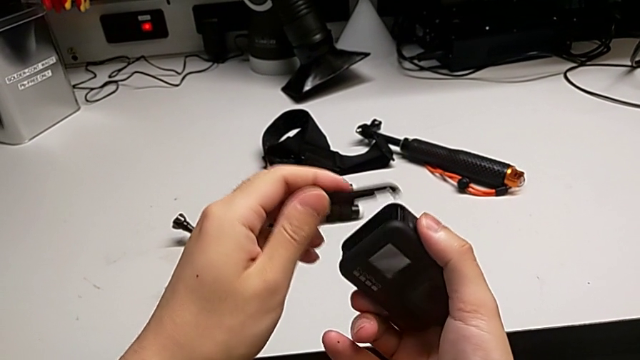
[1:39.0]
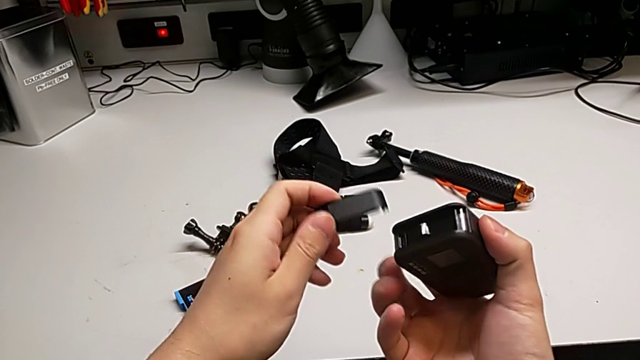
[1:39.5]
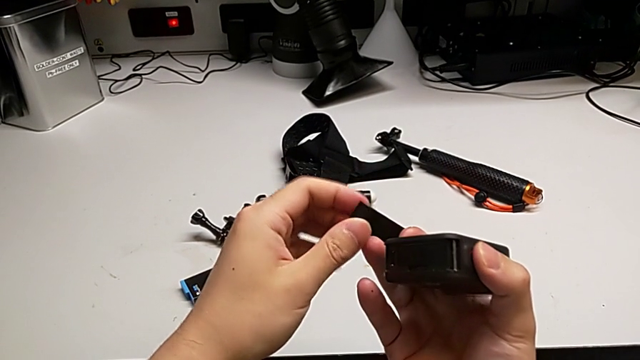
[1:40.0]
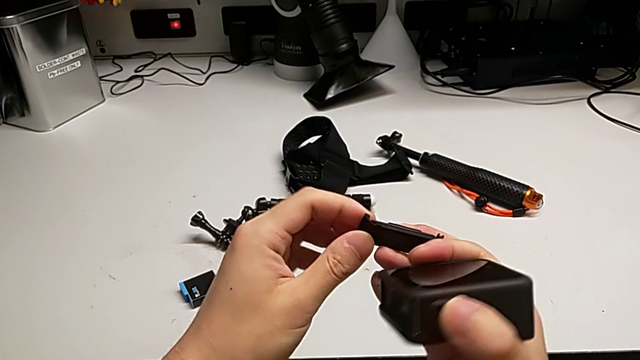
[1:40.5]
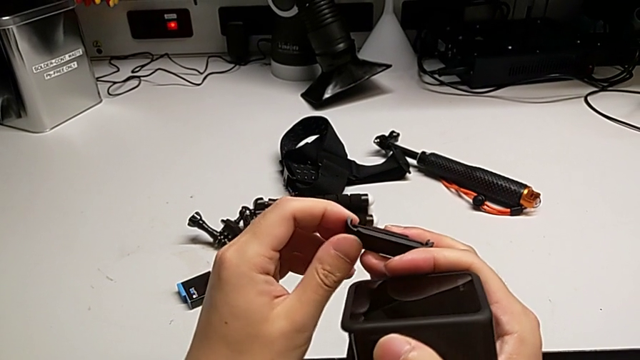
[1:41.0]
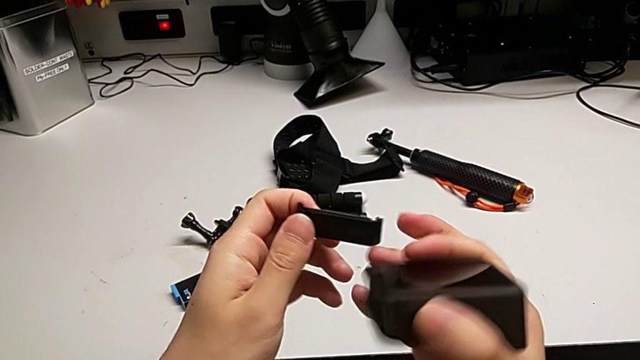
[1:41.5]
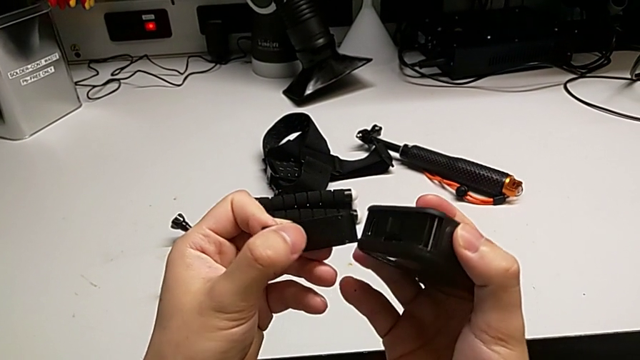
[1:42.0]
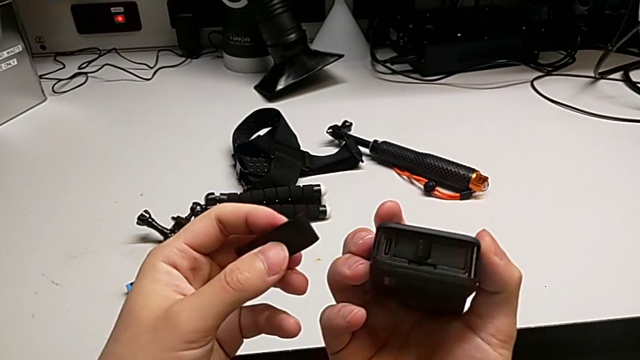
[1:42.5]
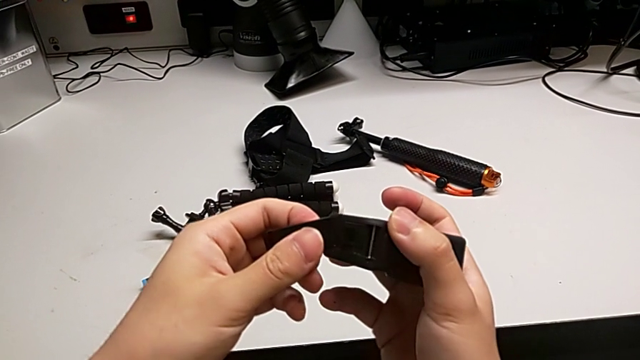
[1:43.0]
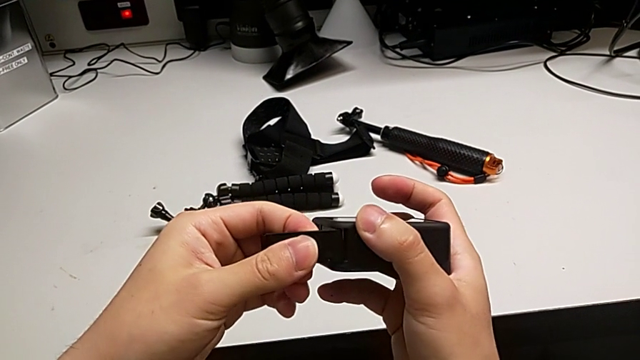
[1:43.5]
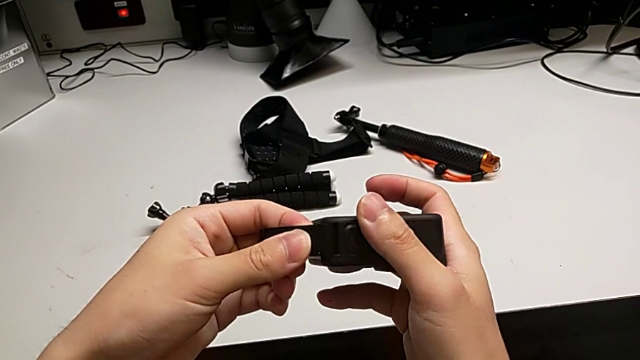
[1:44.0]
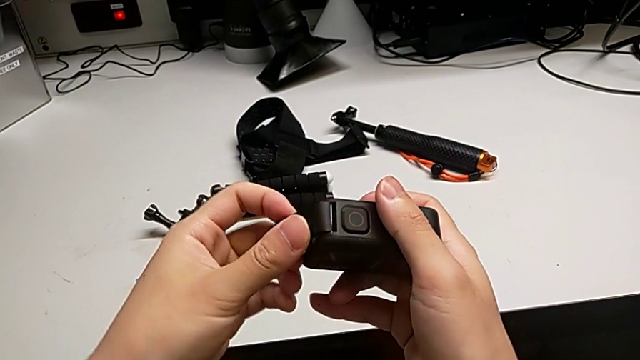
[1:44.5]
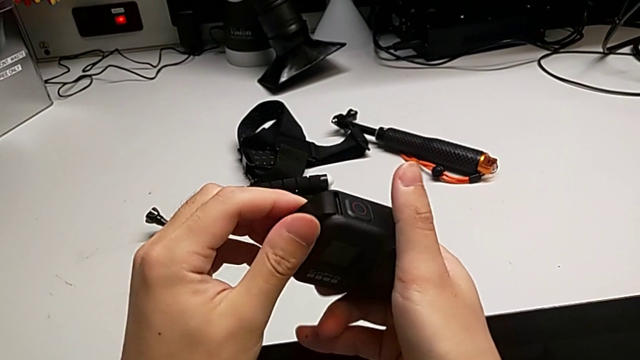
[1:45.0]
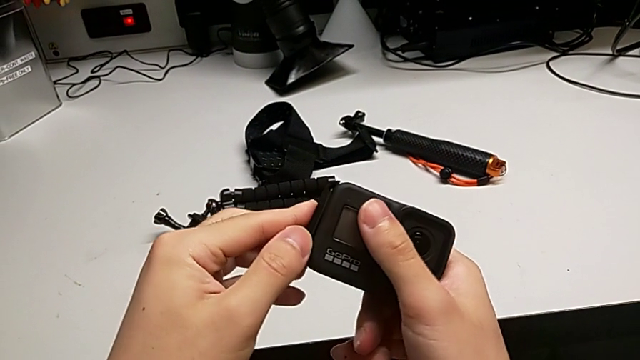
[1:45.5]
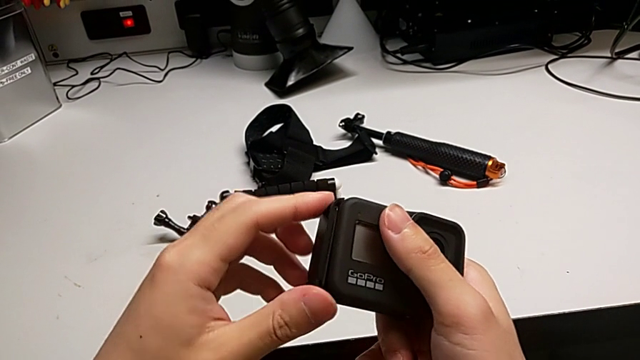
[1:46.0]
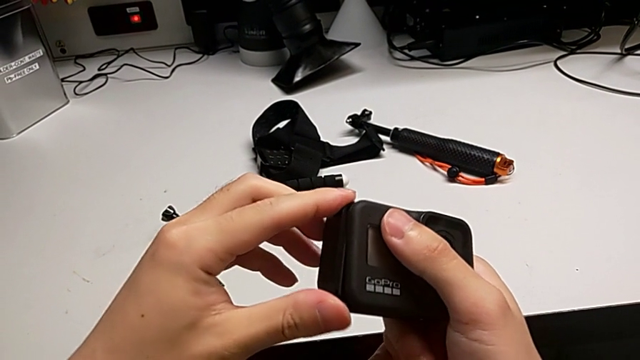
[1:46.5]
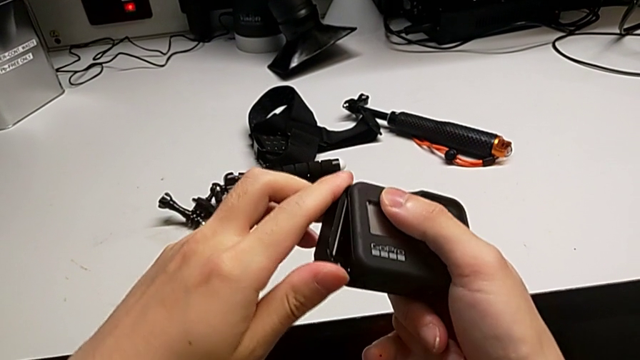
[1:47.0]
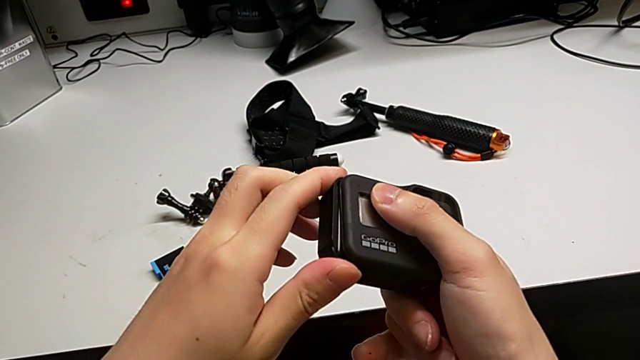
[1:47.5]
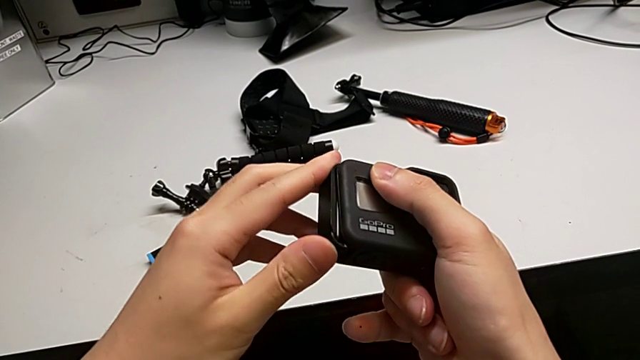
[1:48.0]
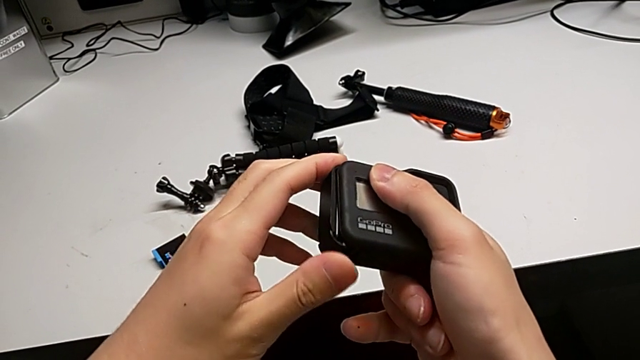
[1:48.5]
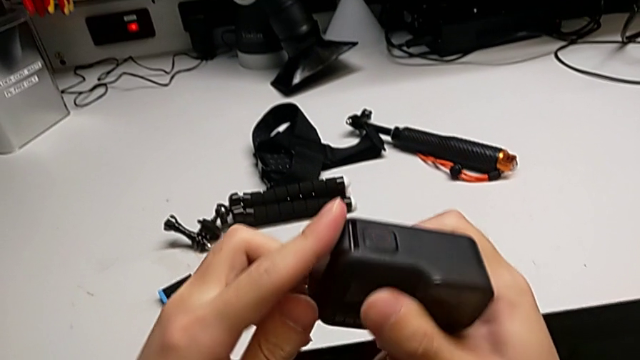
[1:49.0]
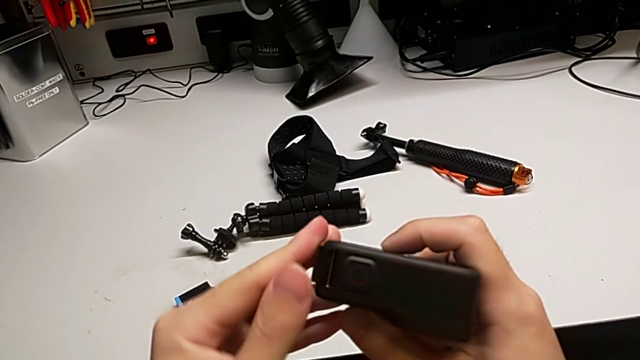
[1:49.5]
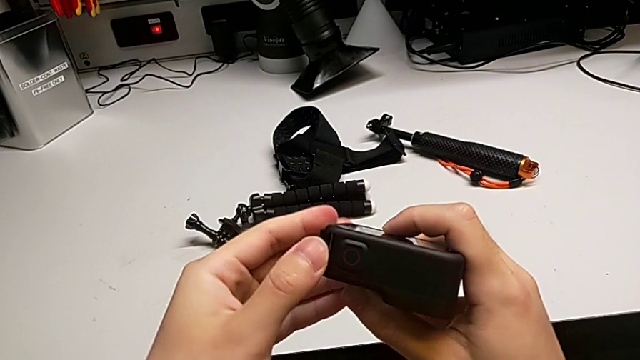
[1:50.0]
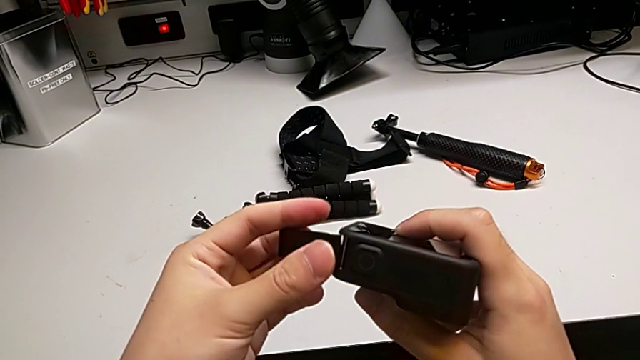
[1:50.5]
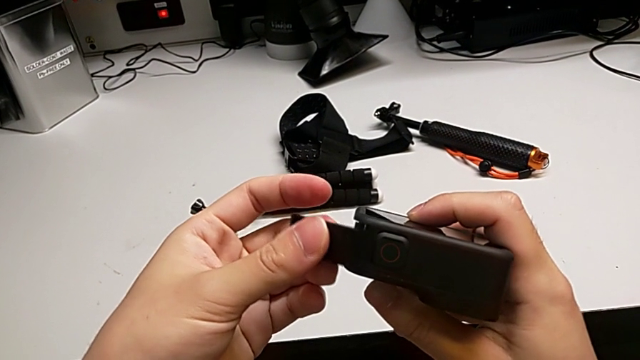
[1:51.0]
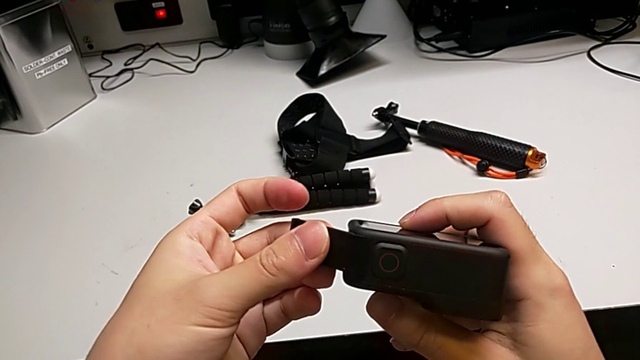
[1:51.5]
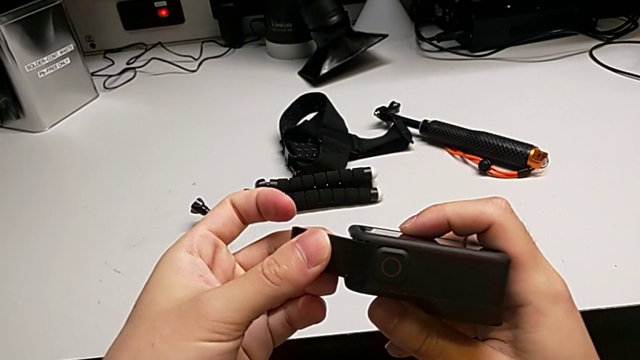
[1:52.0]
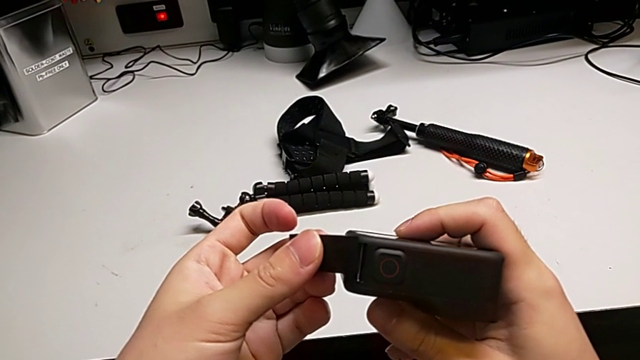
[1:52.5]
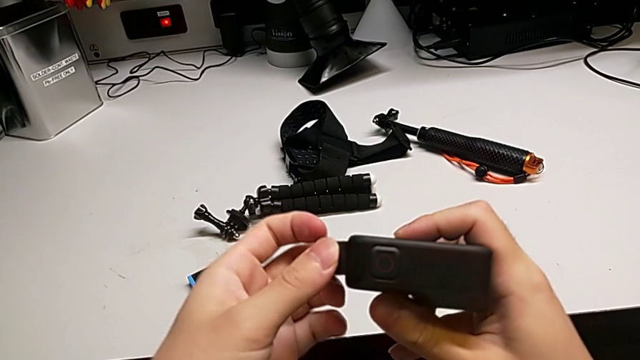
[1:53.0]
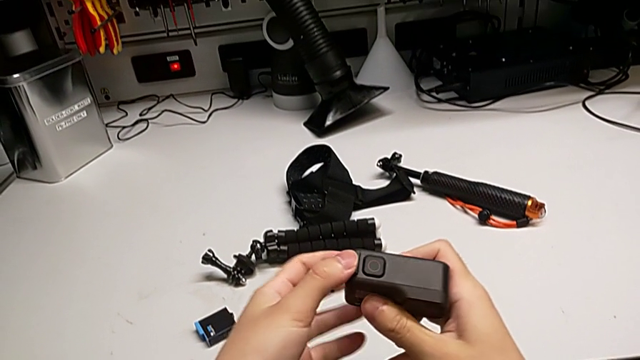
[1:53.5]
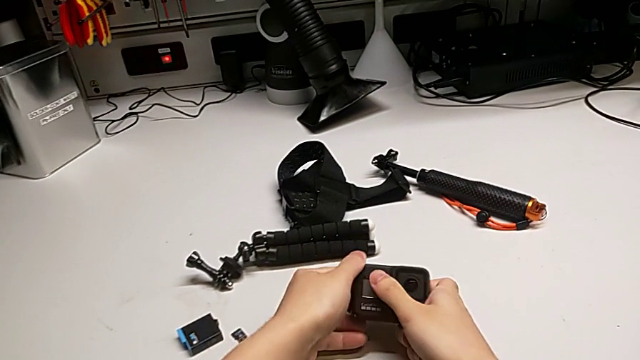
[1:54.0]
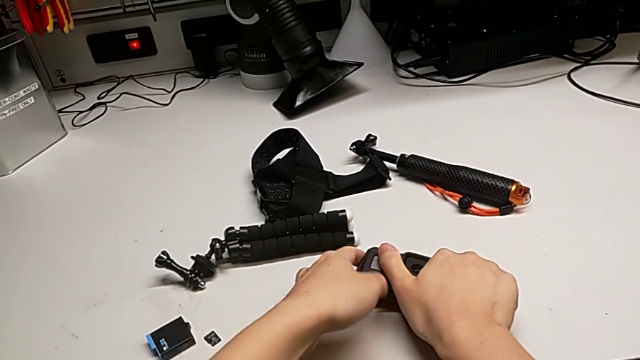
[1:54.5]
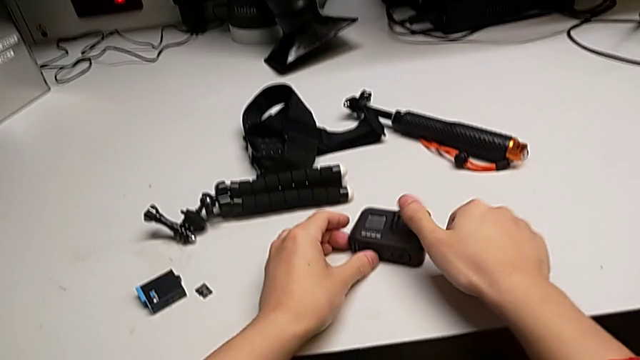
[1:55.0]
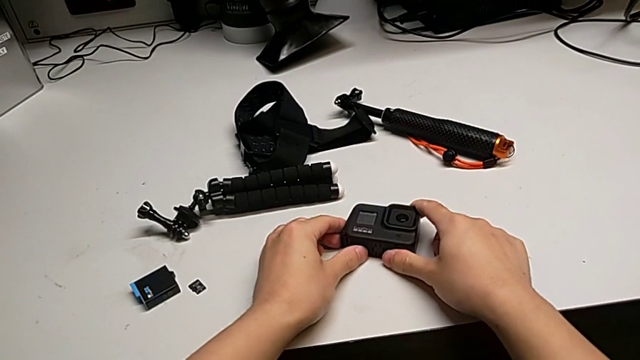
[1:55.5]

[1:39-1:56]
The camera wearer is changing the SD card of the GoPro. They wrongly insert the battery door, inserting the wrong side of it, withdraw the battery door and place the GoPro.

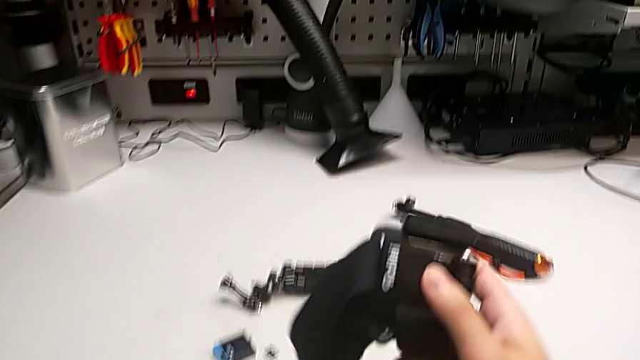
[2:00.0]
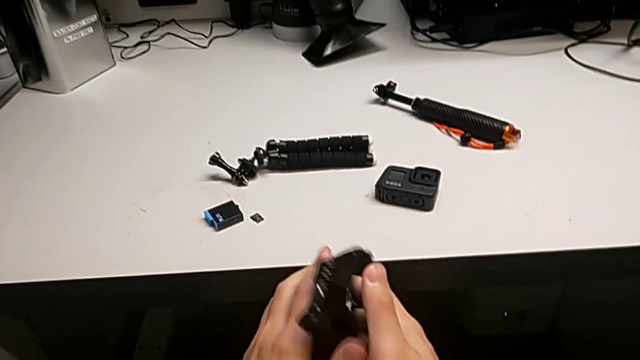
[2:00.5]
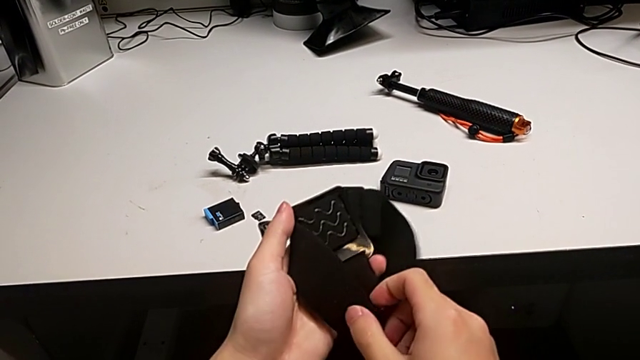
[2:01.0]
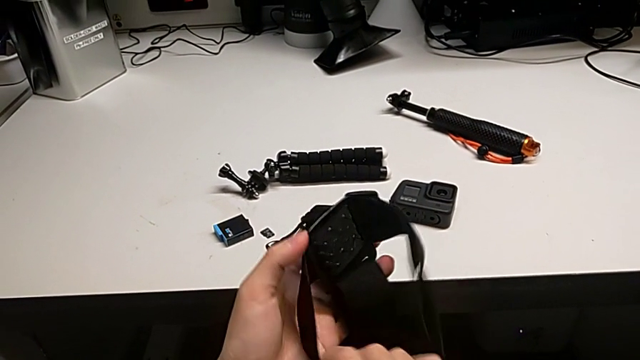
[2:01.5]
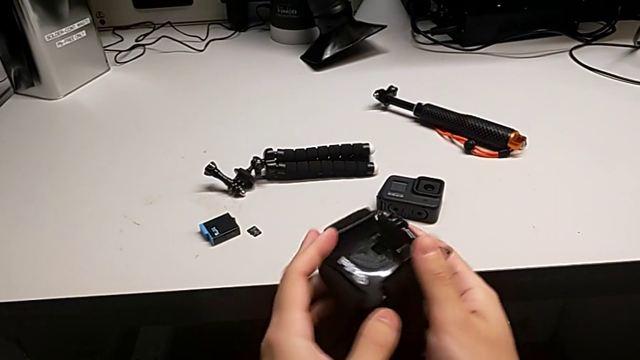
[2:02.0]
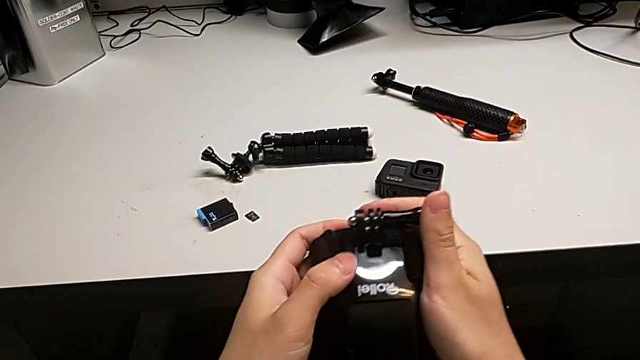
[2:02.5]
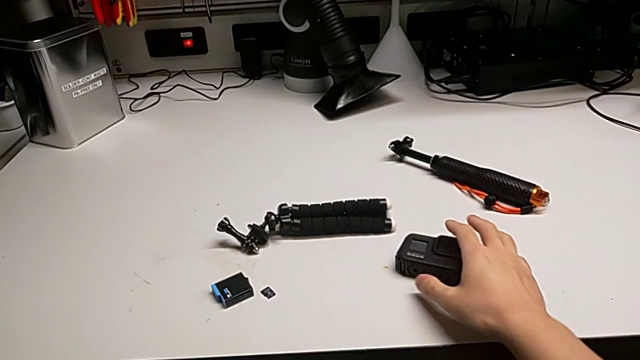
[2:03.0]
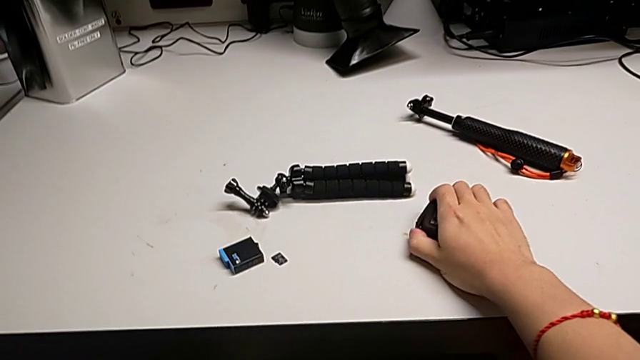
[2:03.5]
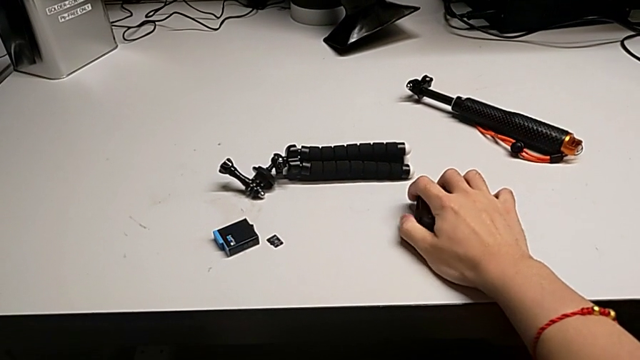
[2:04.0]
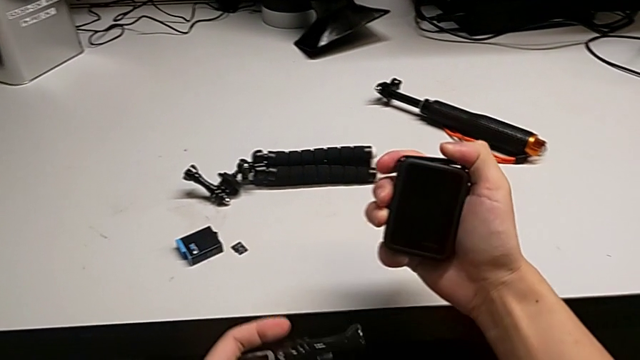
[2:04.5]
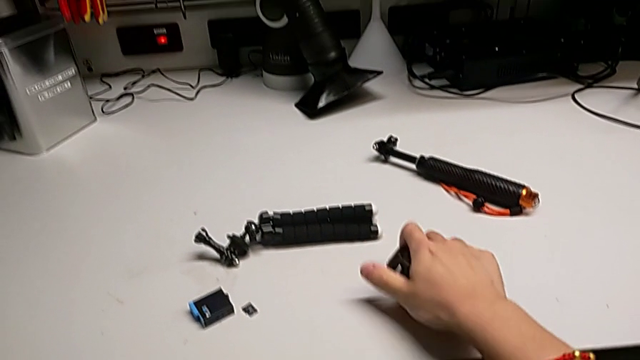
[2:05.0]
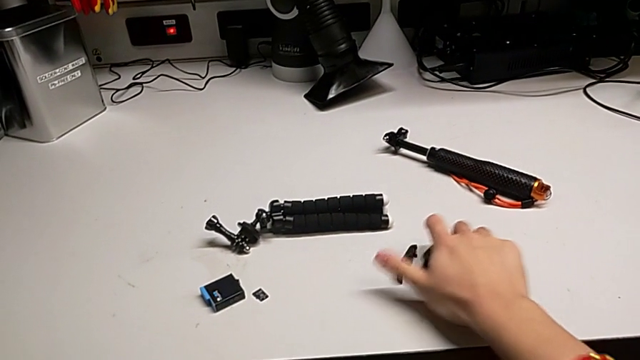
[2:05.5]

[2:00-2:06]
The camera wearer is assembling the strap onto the mount of the GoPro. They inspect the strap and wrongly hold the GoPro, not taking out the screw.
